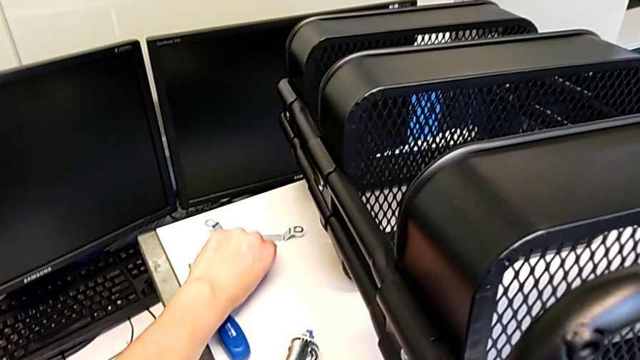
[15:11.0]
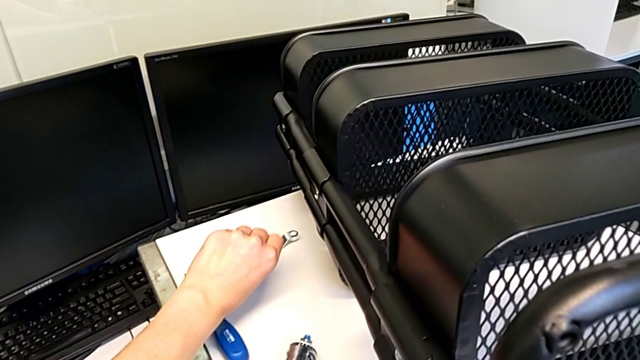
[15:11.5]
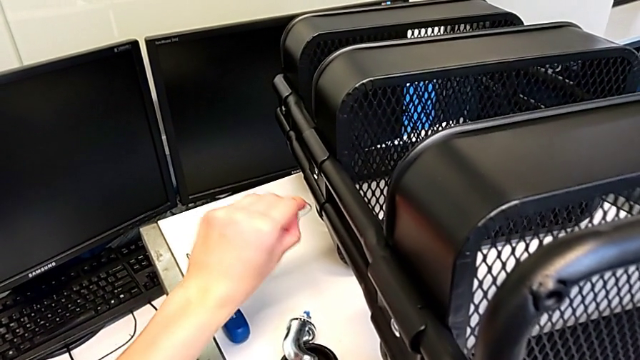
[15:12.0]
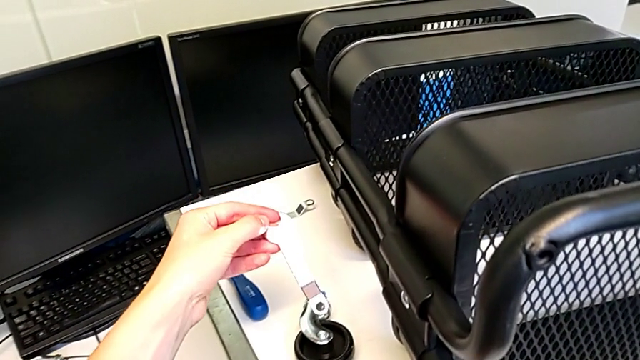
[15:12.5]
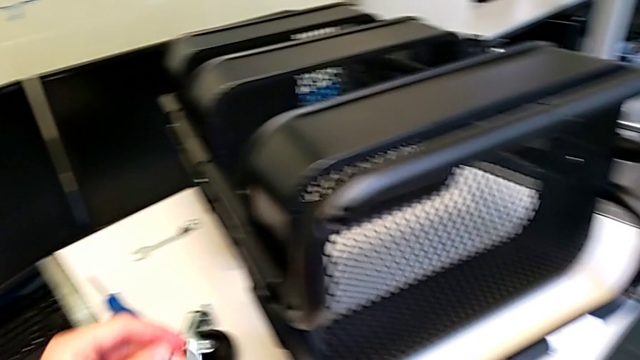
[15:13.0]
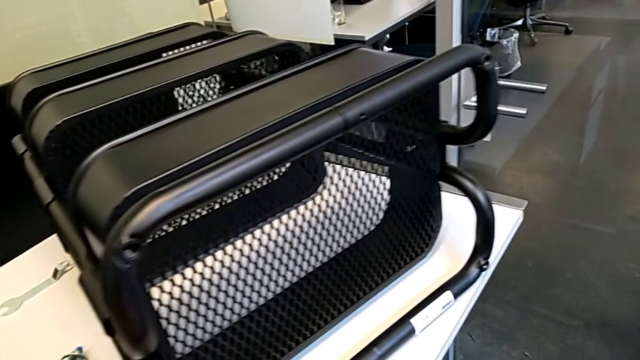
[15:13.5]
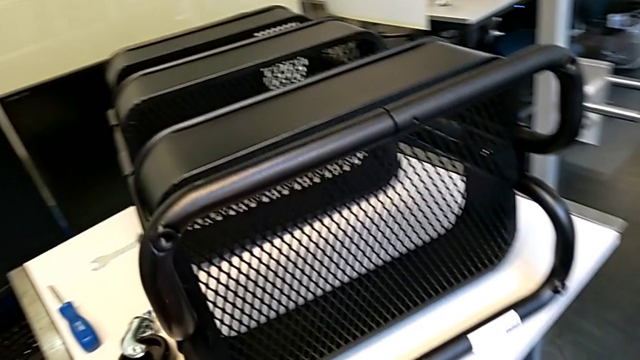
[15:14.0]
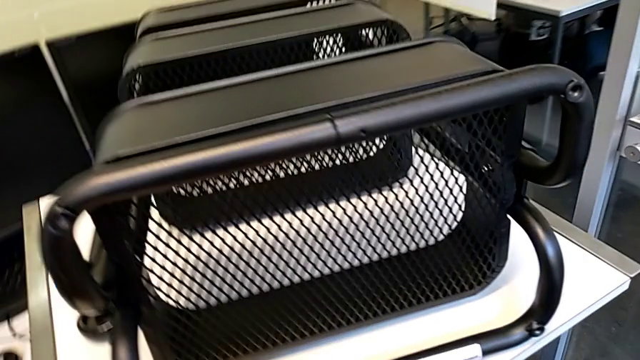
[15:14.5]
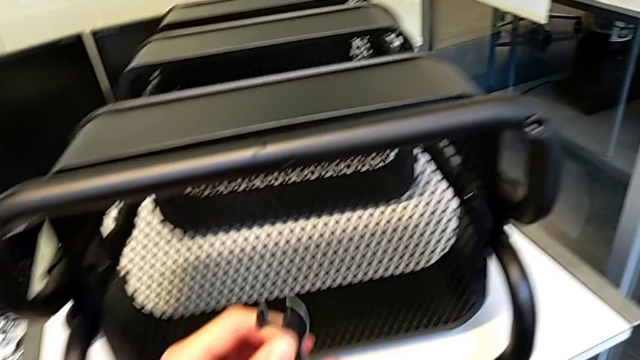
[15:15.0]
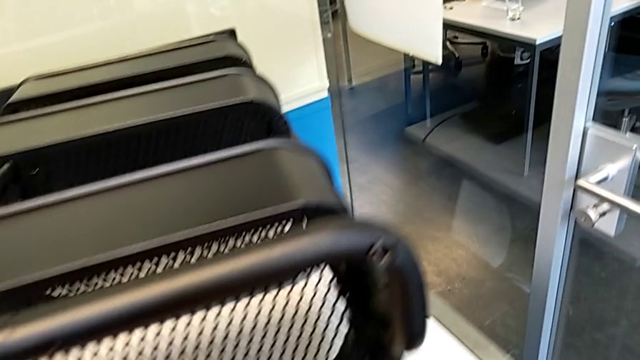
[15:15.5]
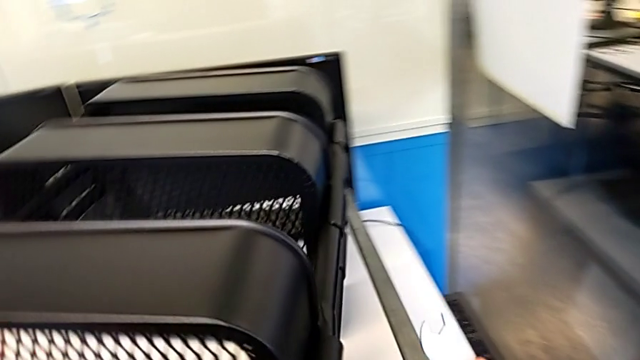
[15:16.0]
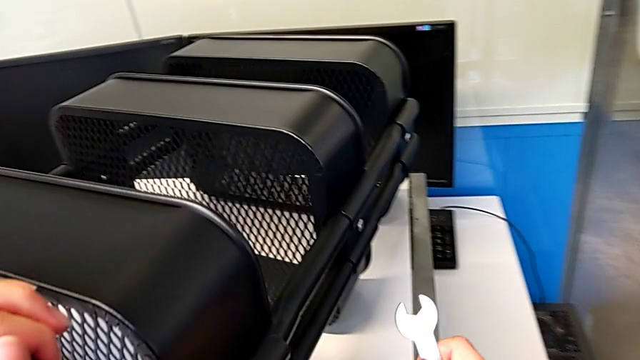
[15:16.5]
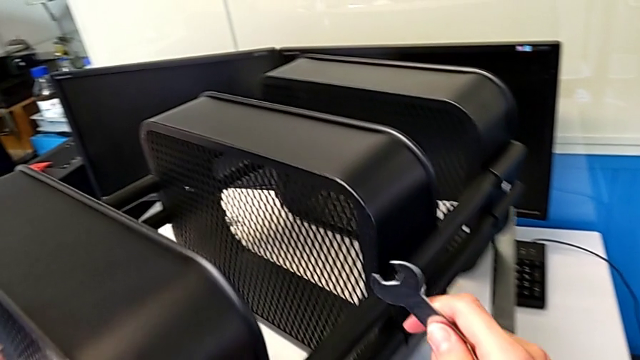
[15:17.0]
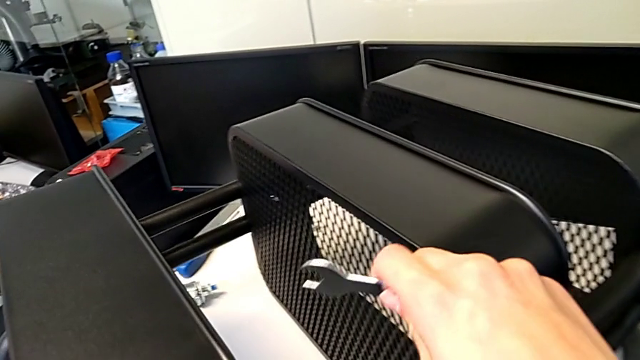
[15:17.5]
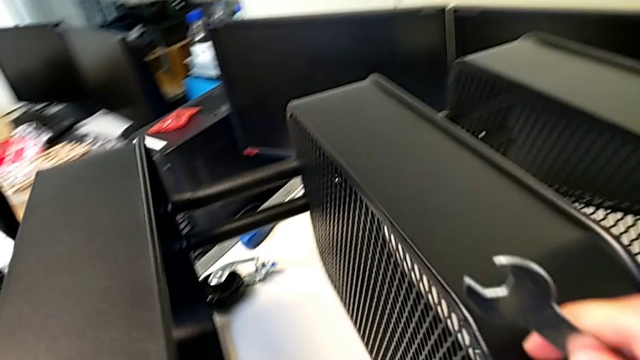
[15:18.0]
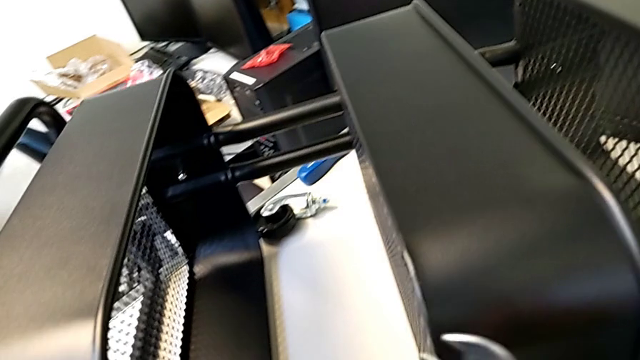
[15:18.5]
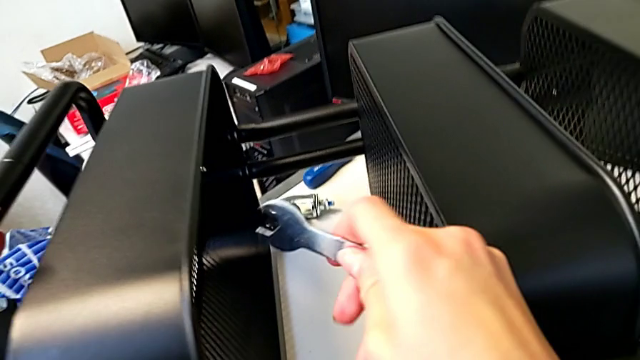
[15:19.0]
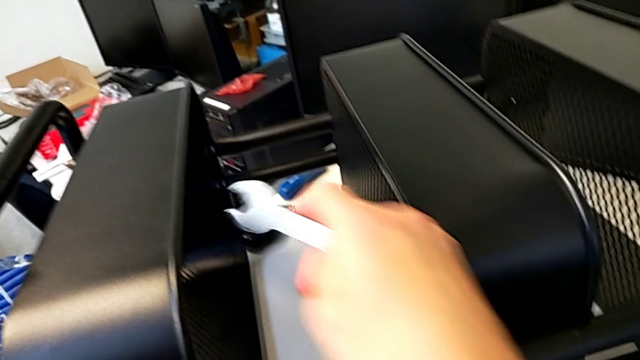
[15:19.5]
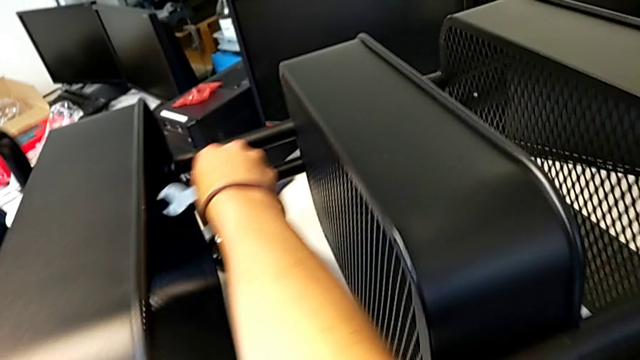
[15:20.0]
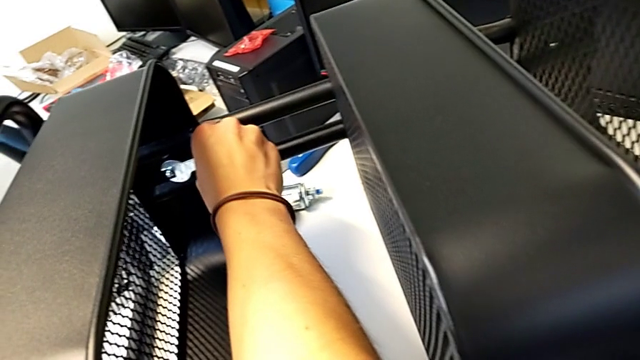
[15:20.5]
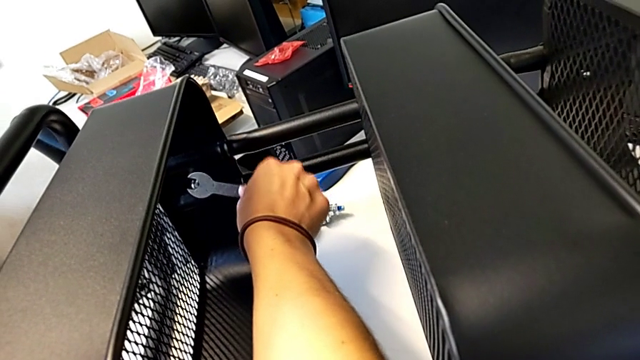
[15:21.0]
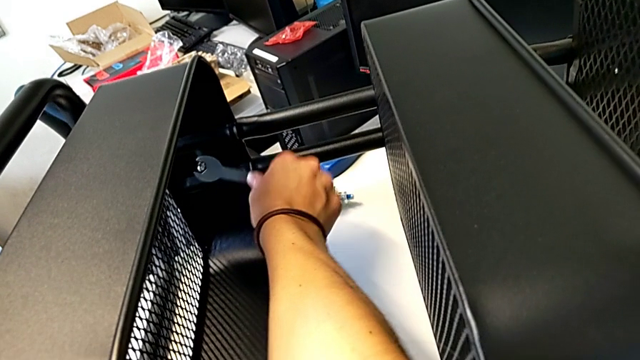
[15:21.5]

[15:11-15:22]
The camera wearer is screwing the first hexagon cap nut onto the brackets. They lift the hexagonal wrench, pull the utility cart, insert the hexagonal wrench and screw it.

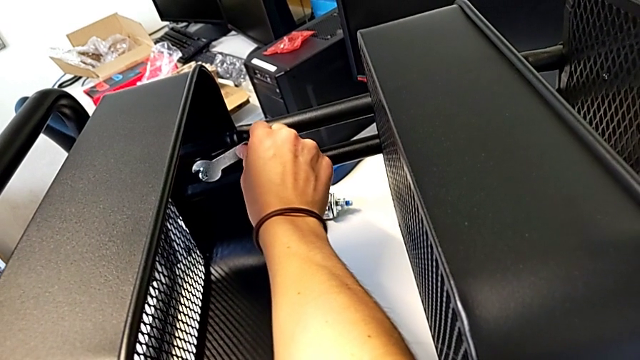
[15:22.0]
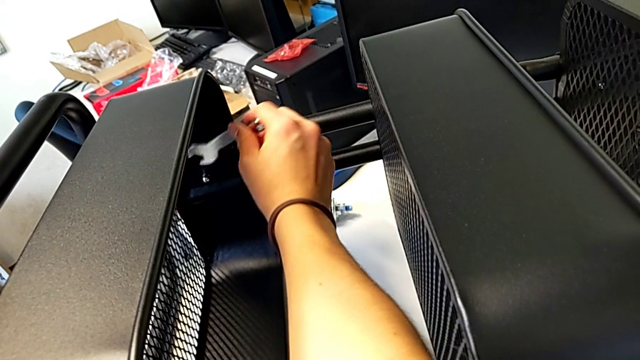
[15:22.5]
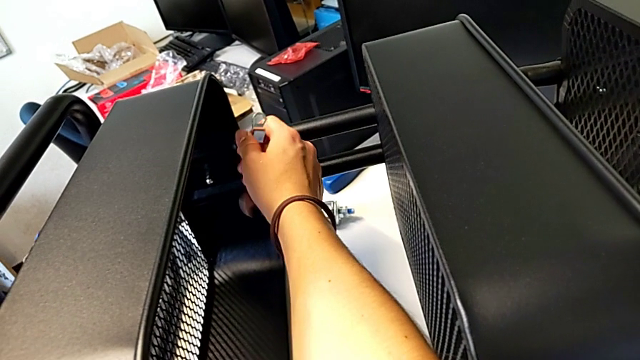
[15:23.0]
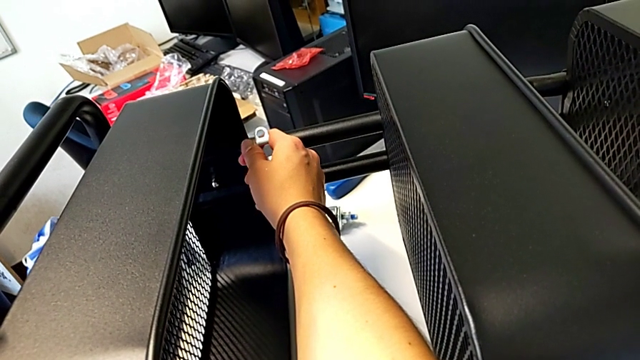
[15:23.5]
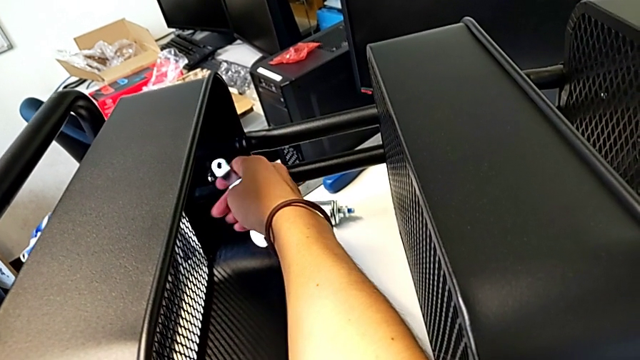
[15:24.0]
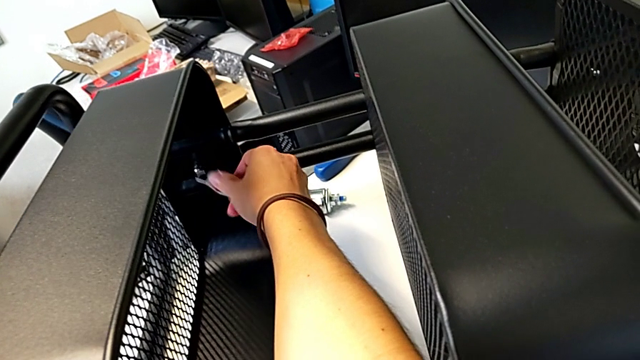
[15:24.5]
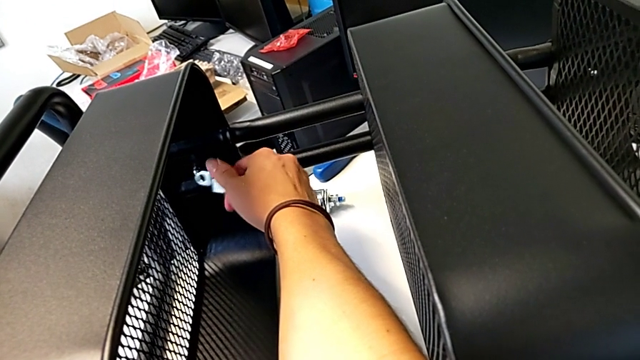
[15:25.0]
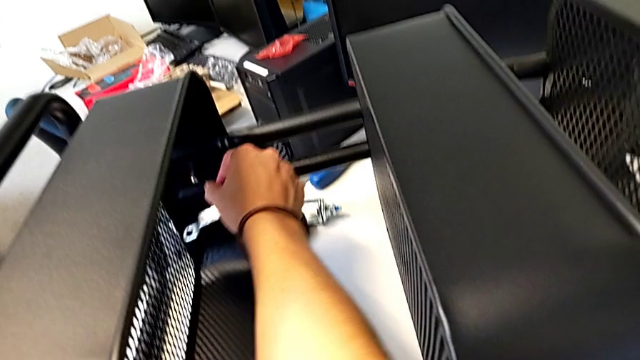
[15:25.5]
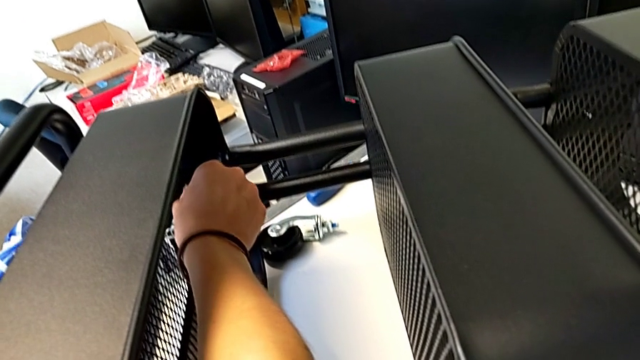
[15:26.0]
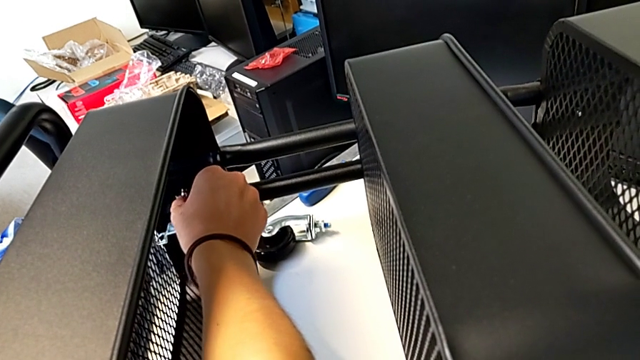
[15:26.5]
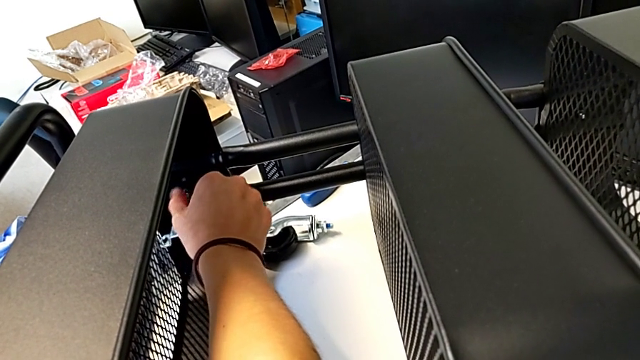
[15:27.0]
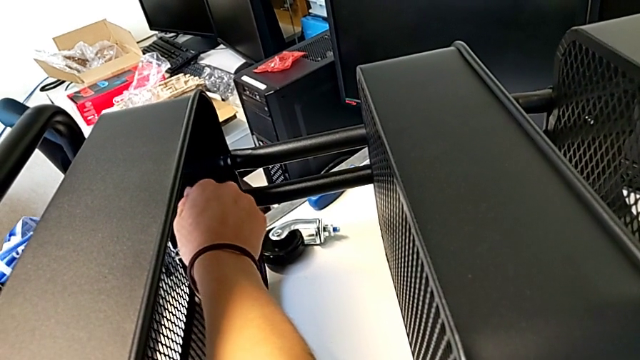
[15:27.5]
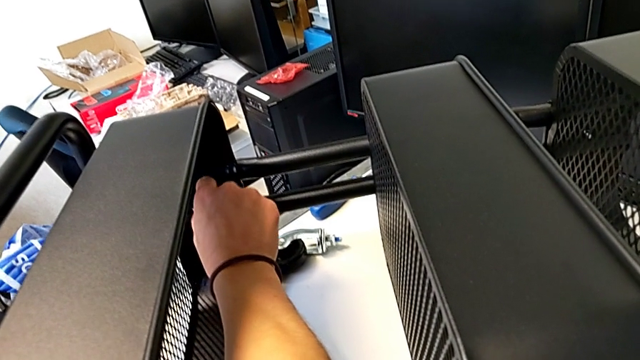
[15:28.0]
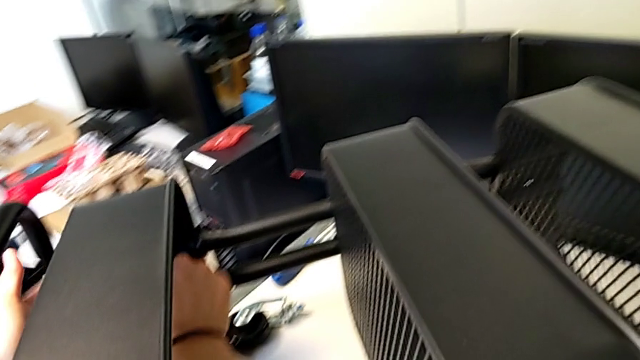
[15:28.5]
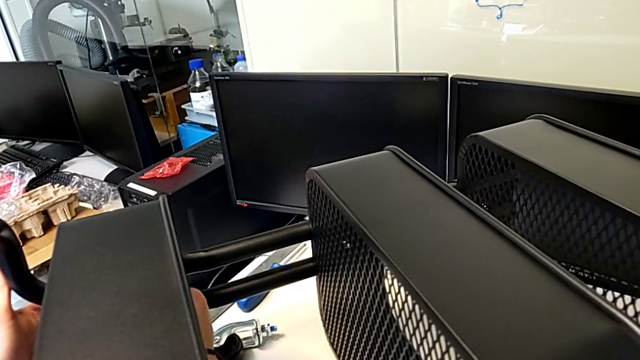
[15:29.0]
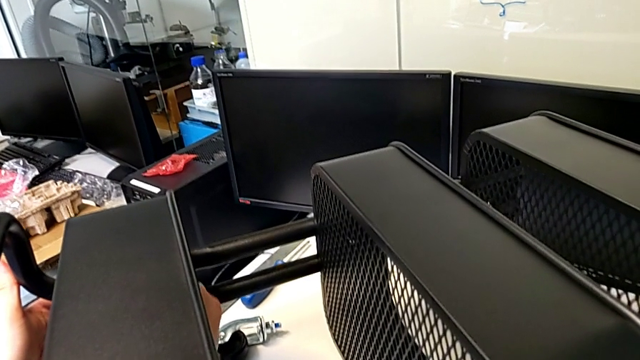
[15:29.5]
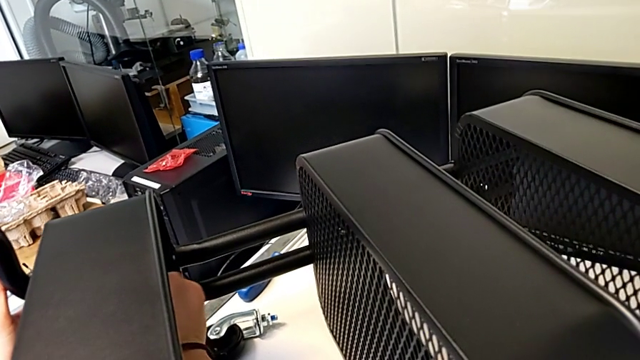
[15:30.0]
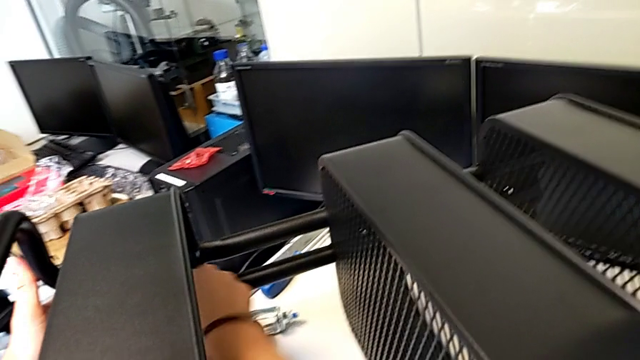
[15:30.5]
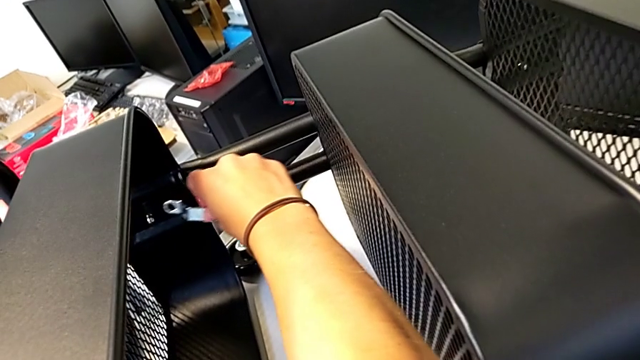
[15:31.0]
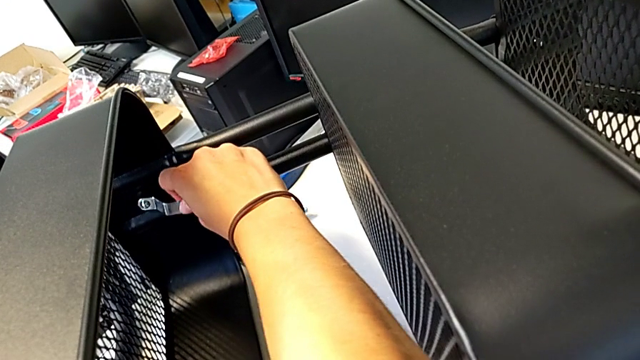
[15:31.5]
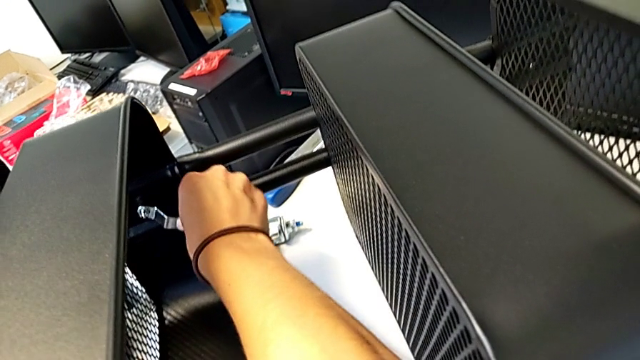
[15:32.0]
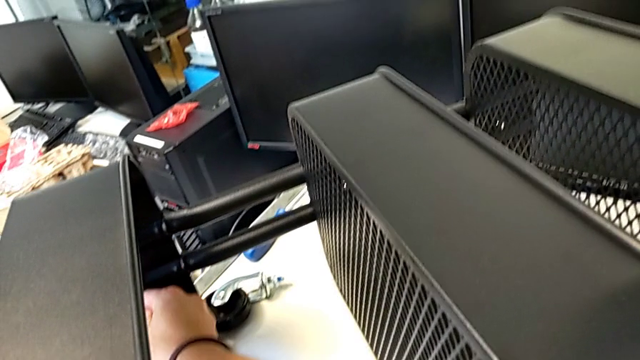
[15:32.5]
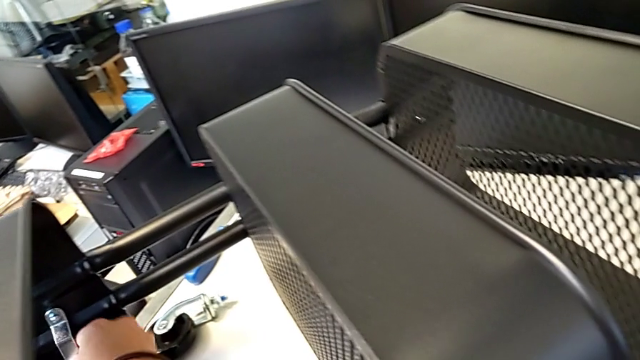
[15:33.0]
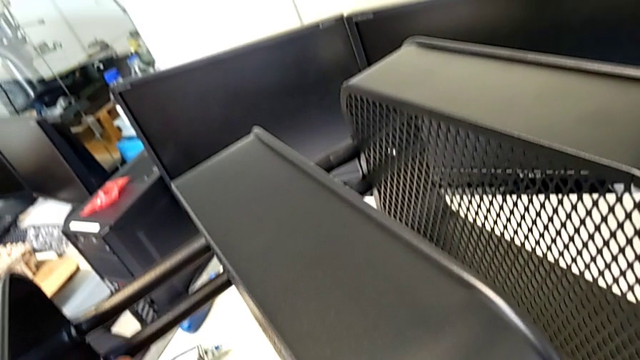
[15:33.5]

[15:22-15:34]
The camera wearer is screwing the first hexagon cap nut onto the brackets. They rotate the hexagonal wrench, screw the hexagon cap nut, insert the hexagonal wrench and begin to screw the hexagon cap nut.
